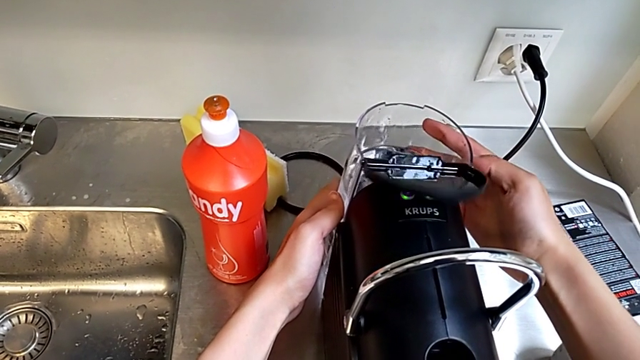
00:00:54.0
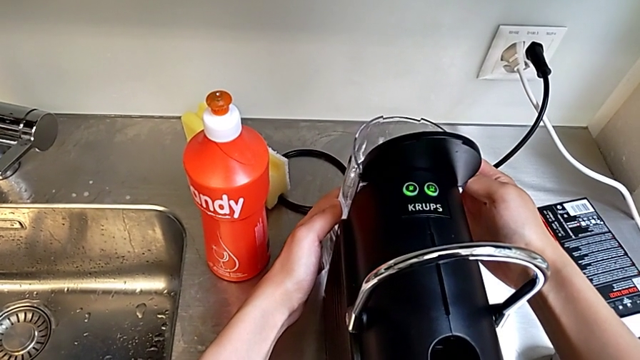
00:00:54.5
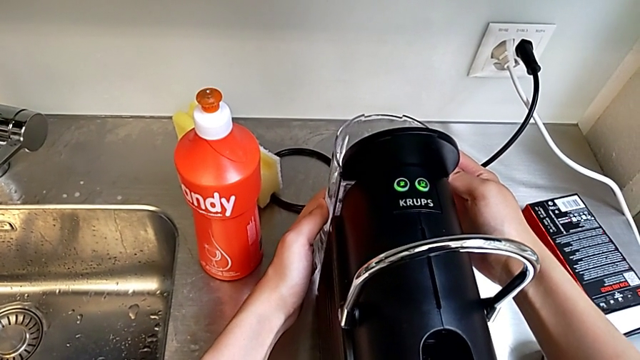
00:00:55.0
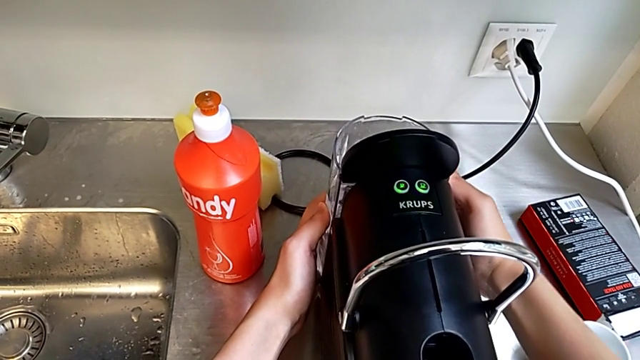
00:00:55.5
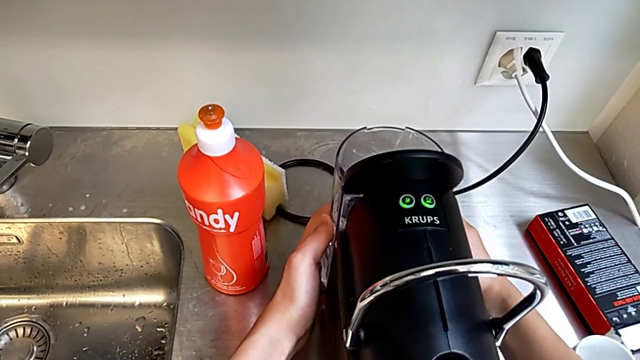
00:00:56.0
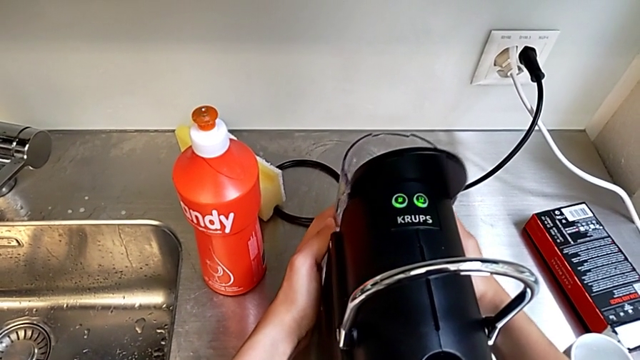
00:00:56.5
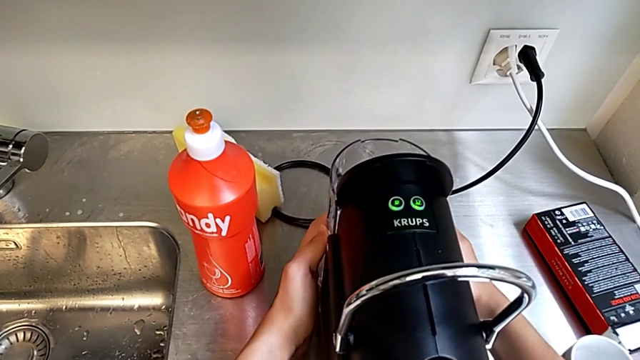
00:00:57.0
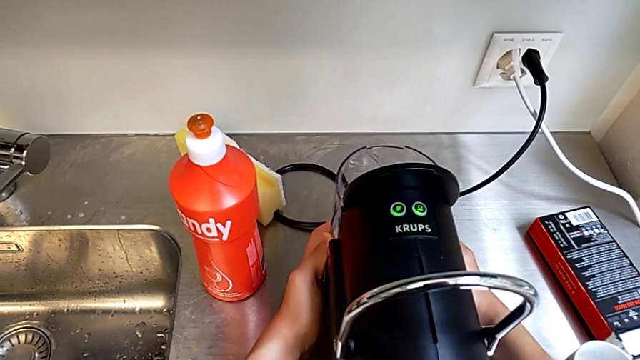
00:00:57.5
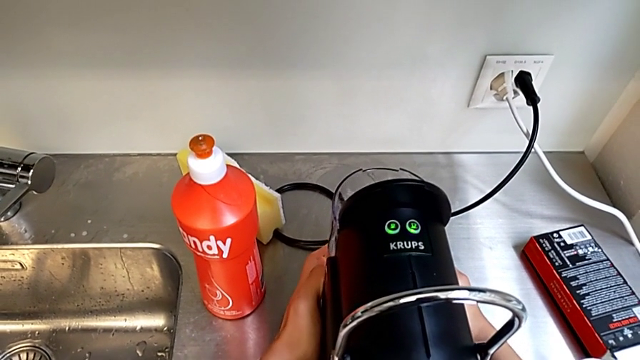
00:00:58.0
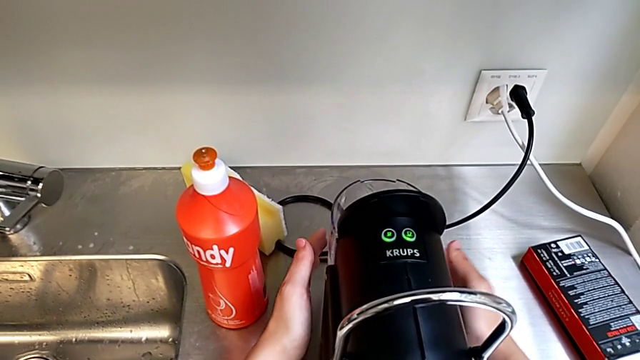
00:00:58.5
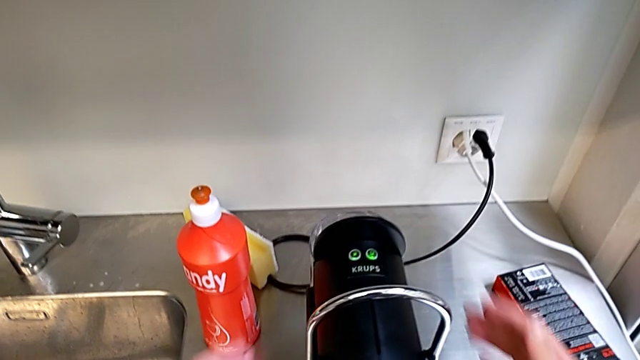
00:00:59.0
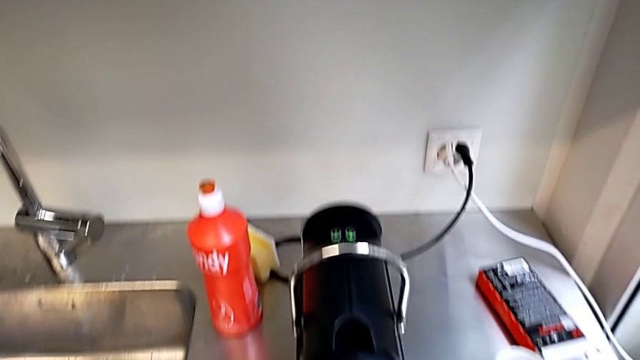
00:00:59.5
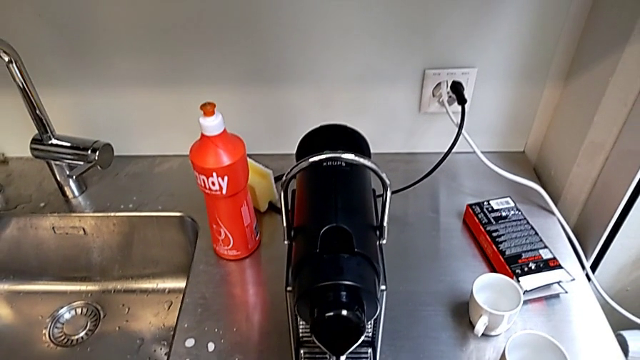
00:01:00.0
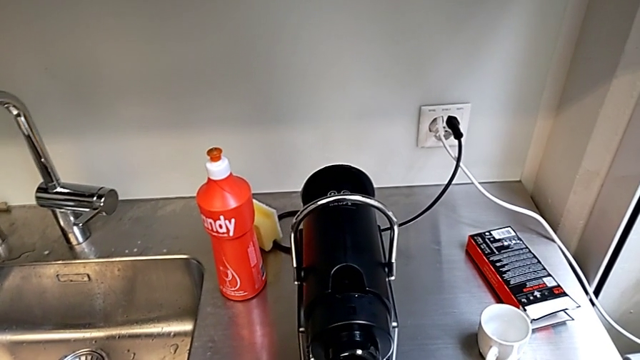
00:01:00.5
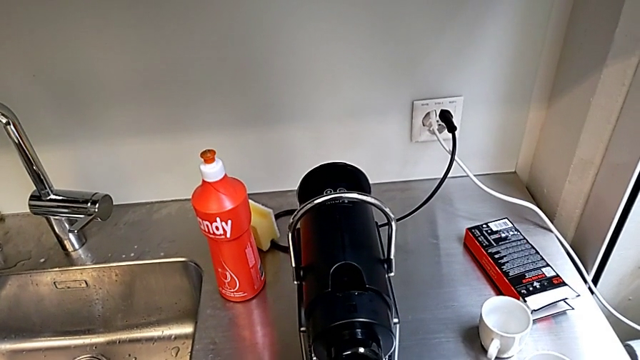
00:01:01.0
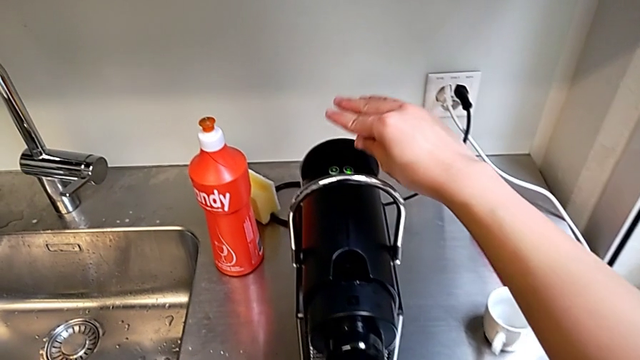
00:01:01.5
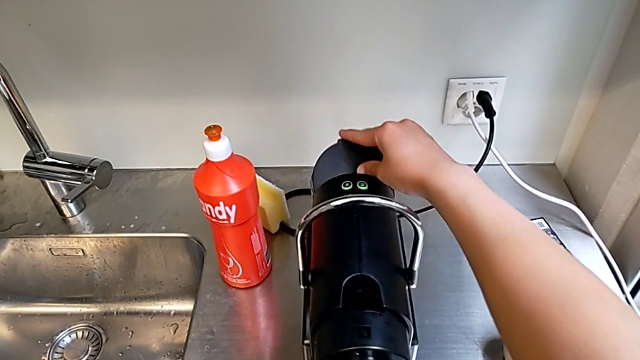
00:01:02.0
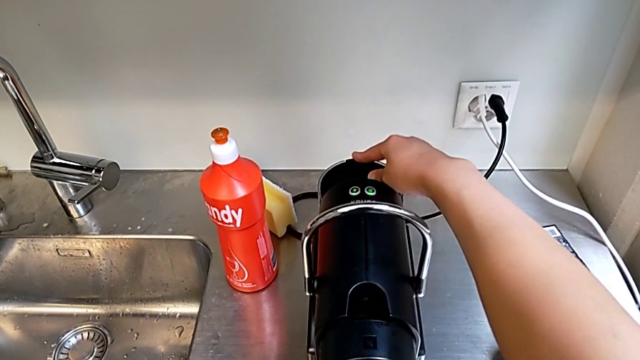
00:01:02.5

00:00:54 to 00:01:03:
The camera wearer is filling the container with water. They place the water container, withdraw the capsule coffee machine and close the lid.

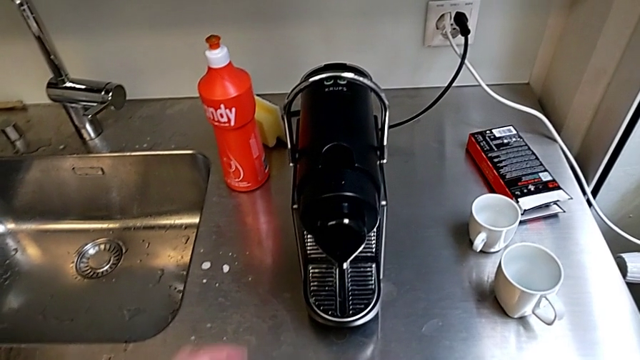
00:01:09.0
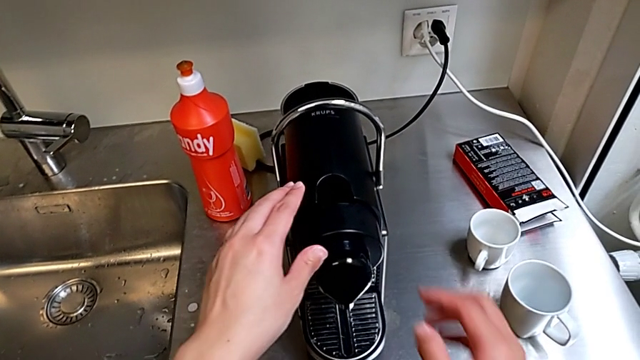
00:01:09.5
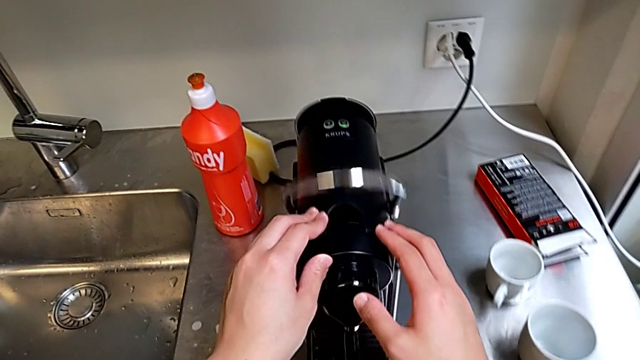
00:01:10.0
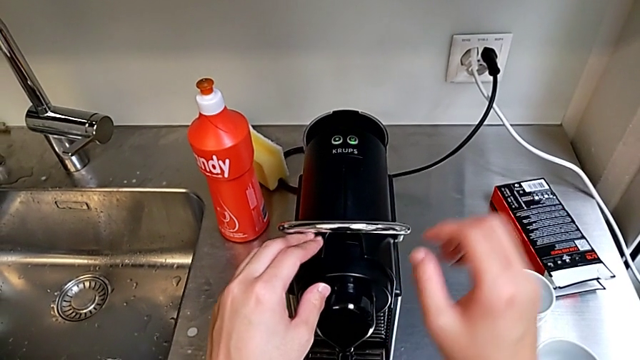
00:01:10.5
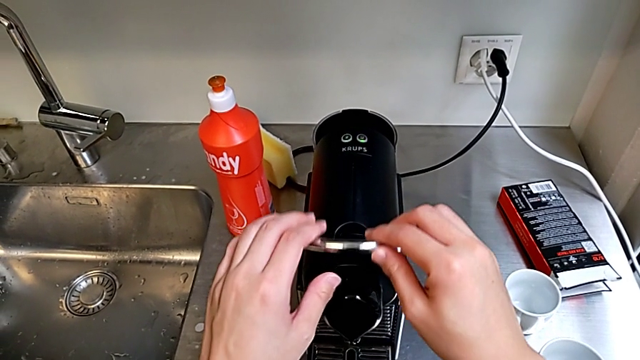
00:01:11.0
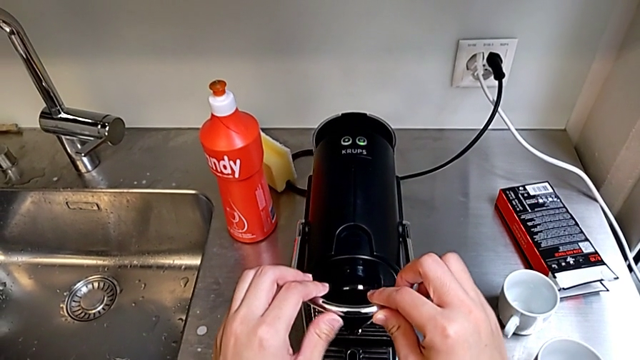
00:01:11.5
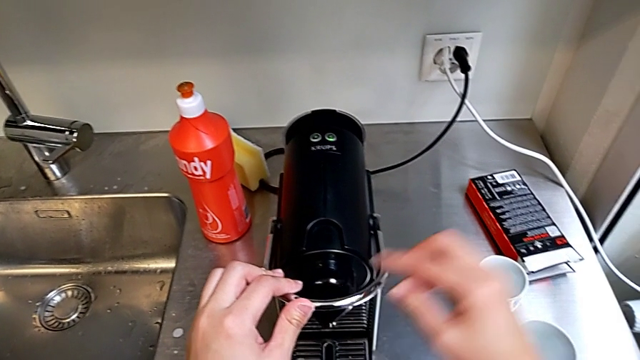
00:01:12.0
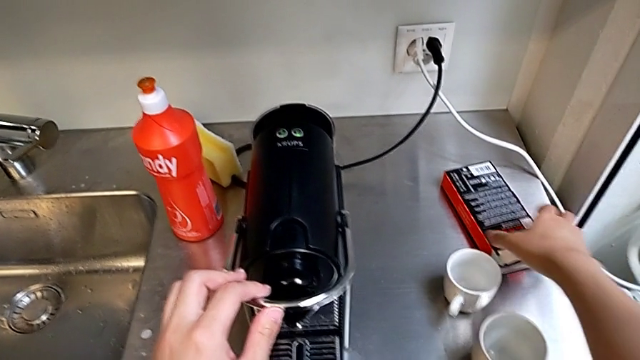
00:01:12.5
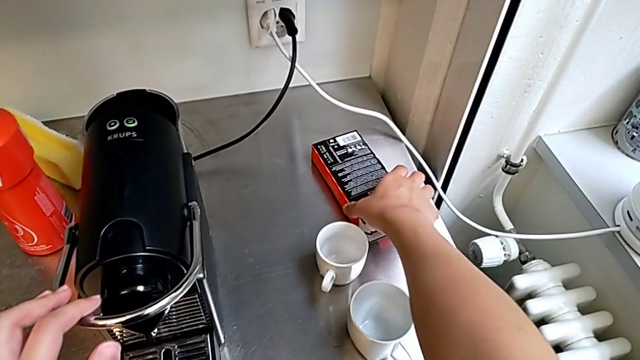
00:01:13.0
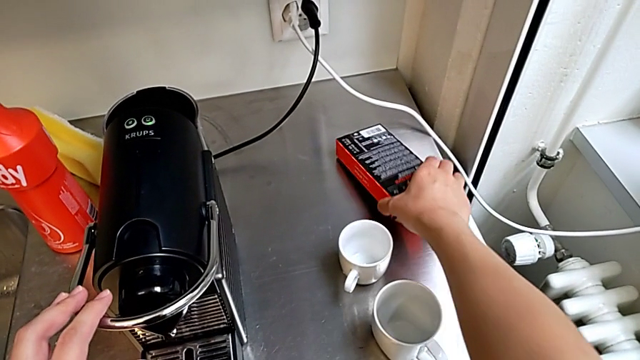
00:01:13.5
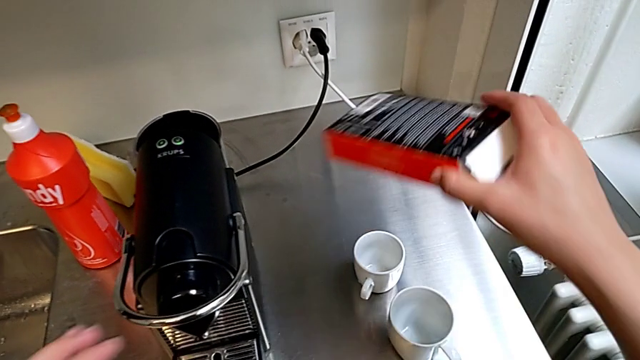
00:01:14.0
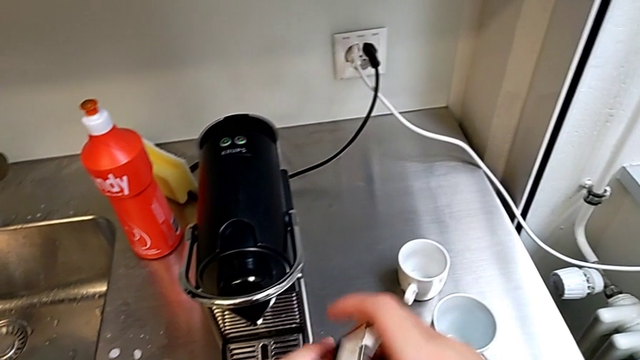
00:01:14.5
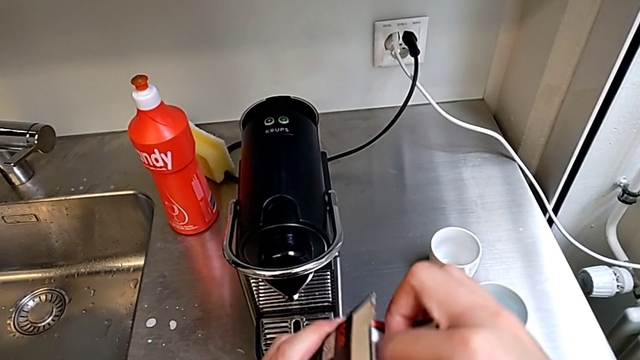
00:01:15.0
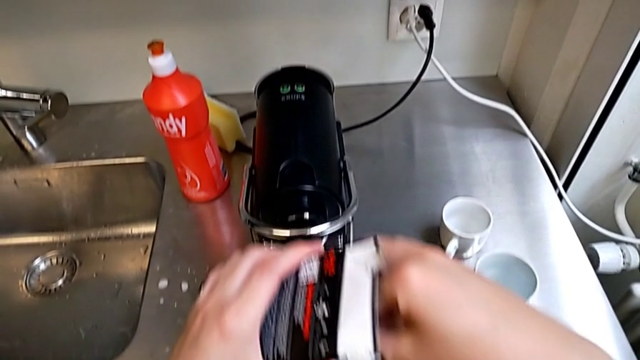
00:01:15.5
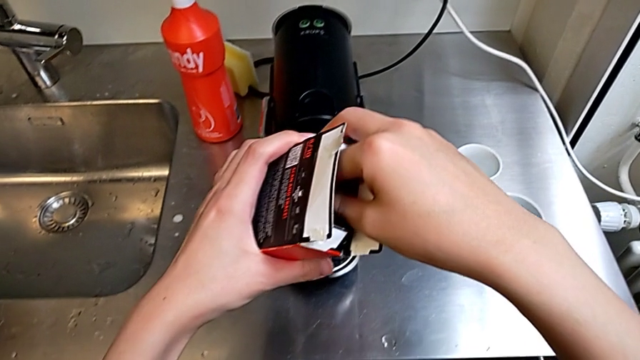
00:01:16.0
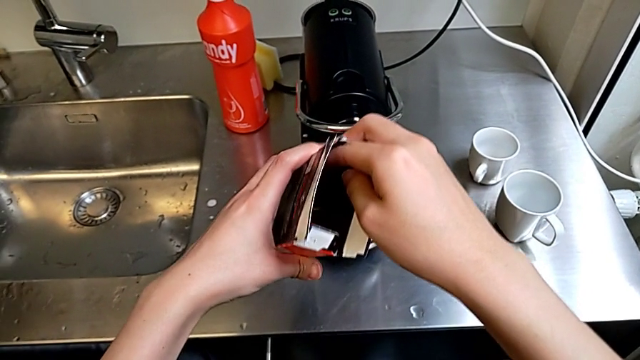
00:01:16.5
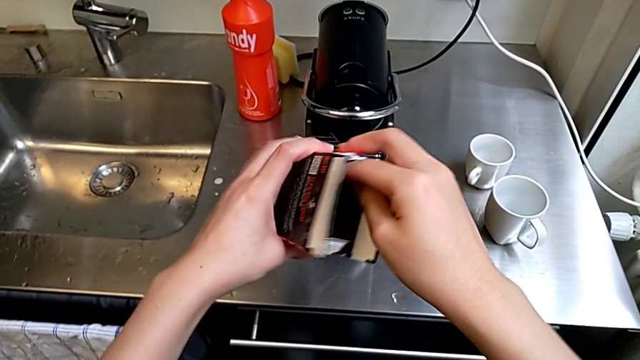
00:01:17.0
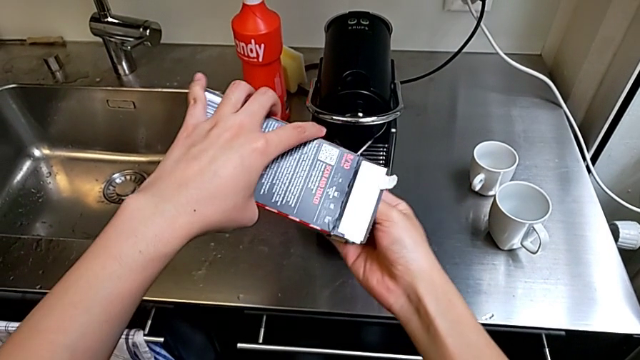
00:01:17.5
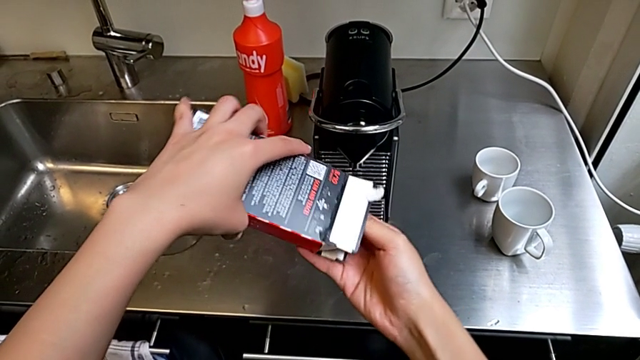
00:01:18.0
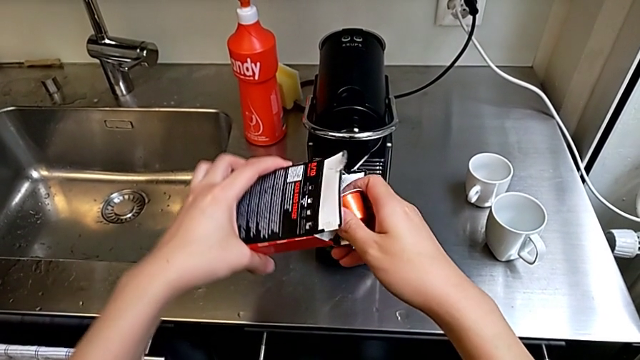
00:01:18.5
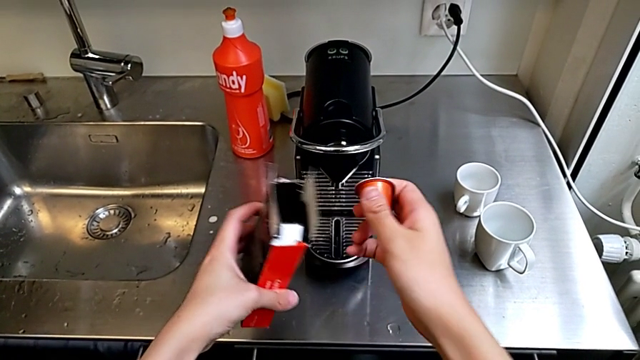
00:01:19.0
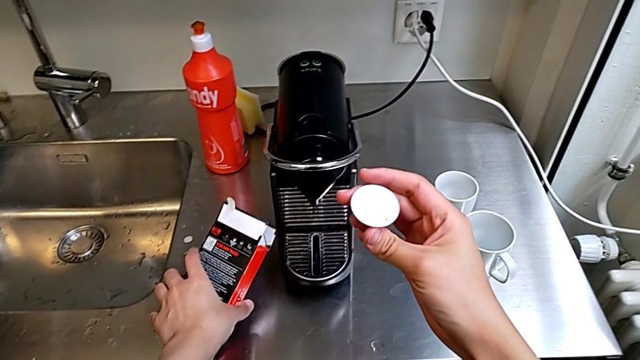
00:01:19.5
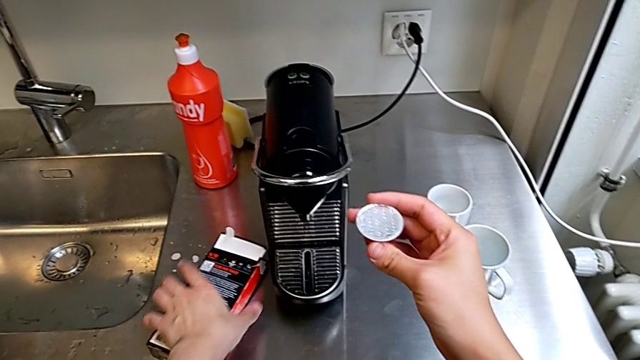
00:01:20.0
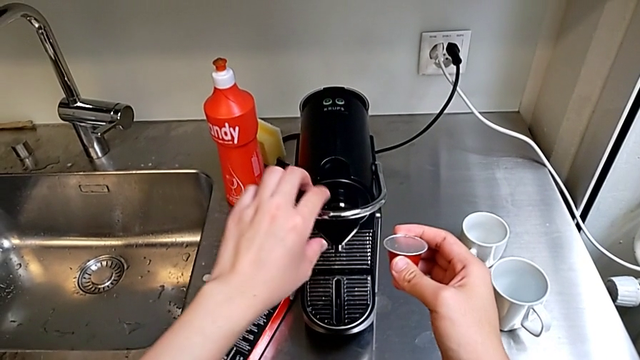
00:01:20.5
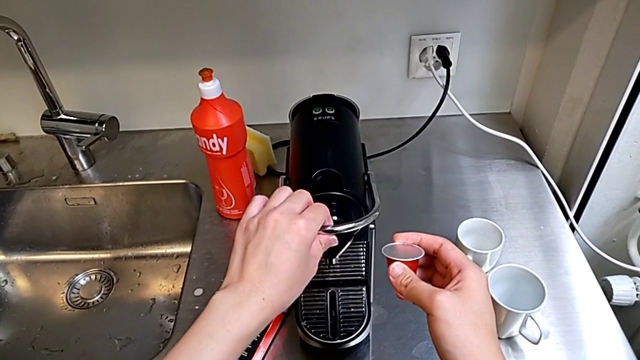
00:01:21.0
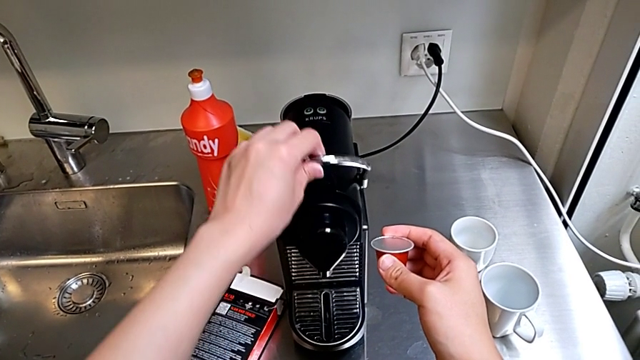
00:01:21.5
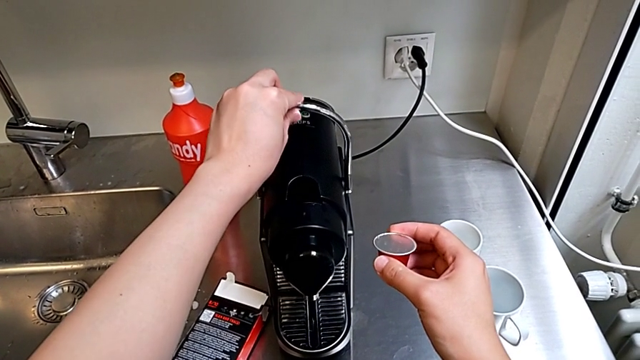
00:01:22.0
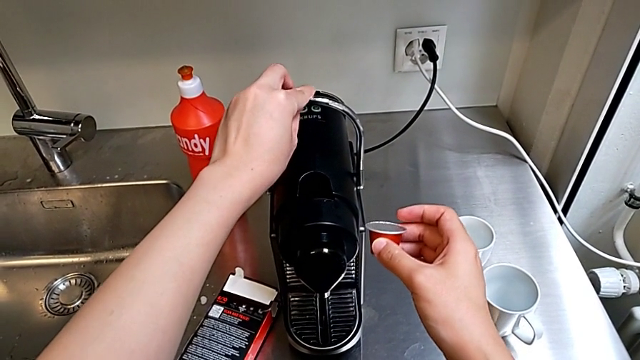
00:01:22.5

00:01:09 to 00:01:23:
The camera wearer is inserting the capsule into the capsule container from the coffee machine. They grab the lever, pull it, grab the coffee capsule, lift it, grab it, pour it and lift the lever.
